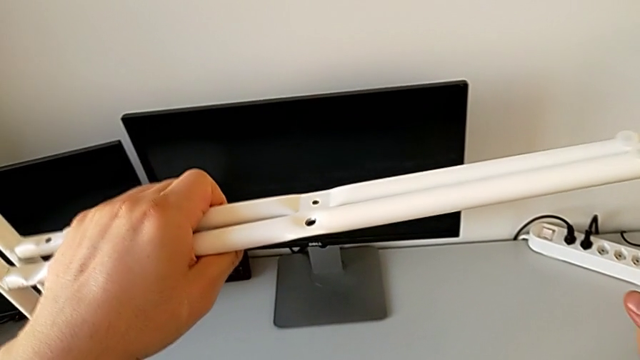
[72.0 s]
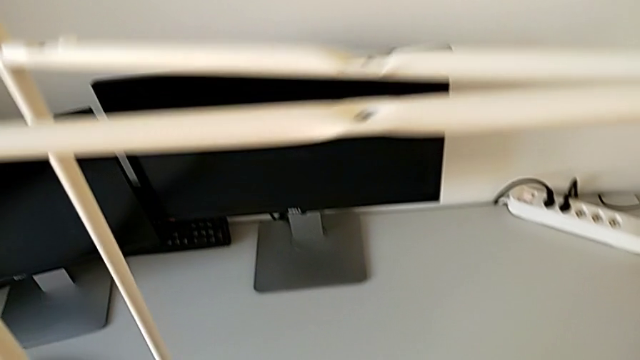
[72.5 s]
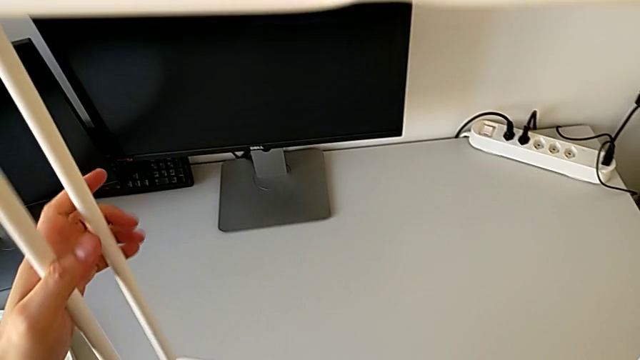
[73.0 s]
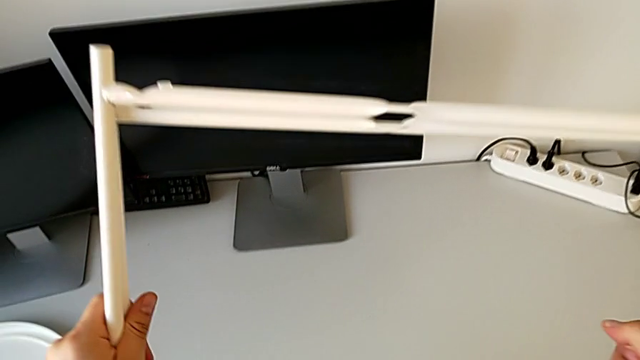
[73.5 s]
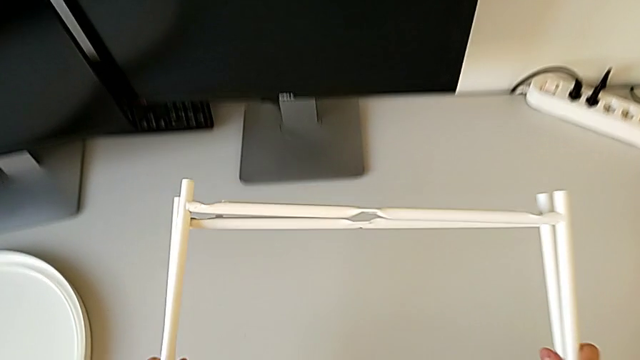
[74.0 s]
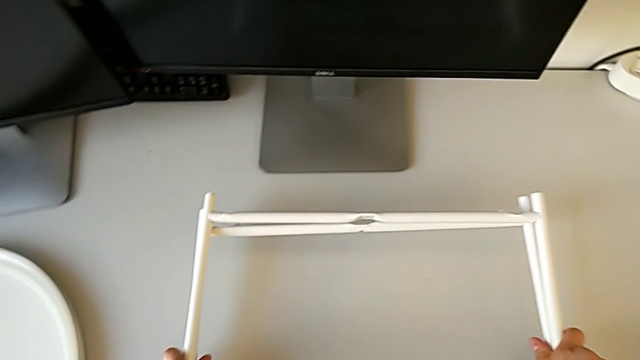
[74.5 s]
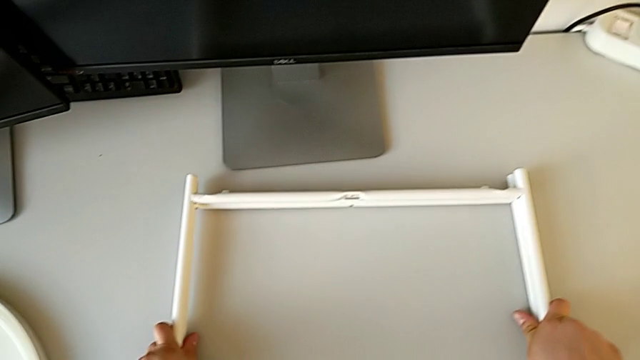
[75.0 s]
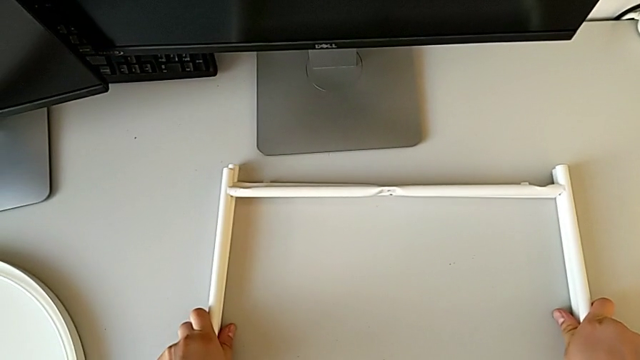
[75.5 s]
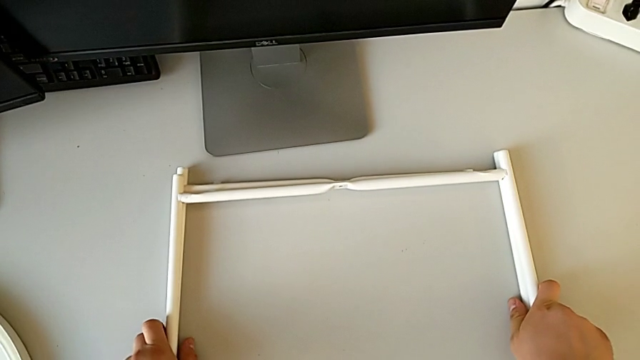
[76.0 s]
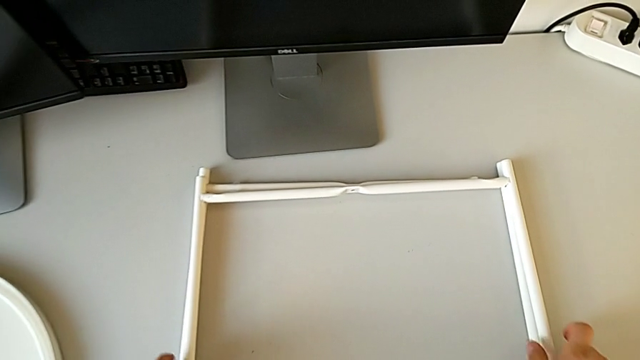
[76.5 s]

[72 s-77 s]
The camera wearer is disassembling the legs. They align the leg and place it.
